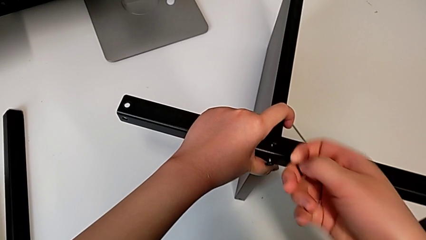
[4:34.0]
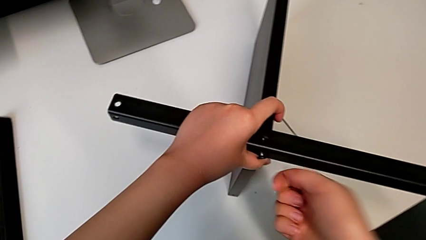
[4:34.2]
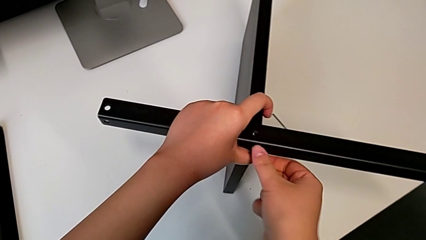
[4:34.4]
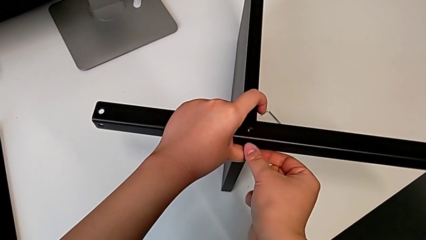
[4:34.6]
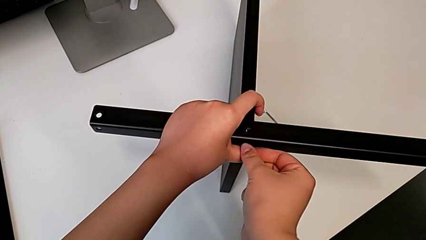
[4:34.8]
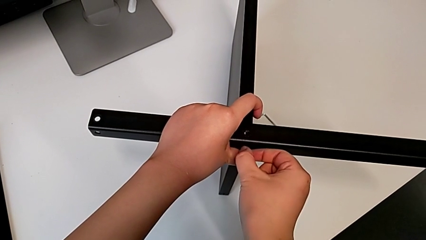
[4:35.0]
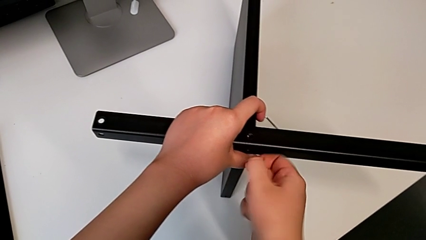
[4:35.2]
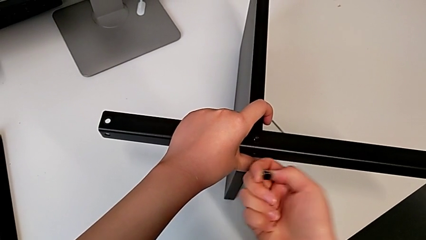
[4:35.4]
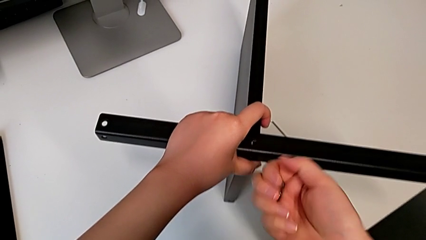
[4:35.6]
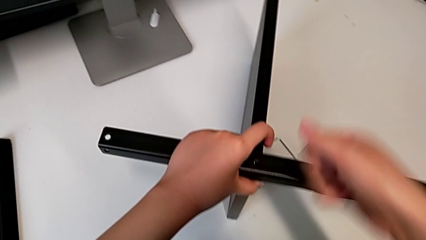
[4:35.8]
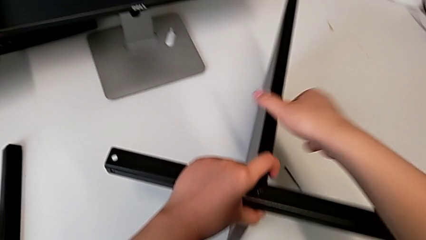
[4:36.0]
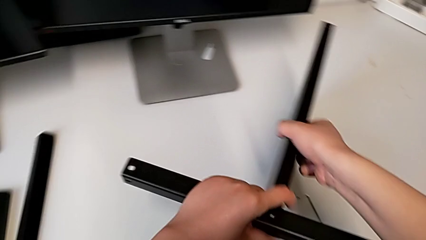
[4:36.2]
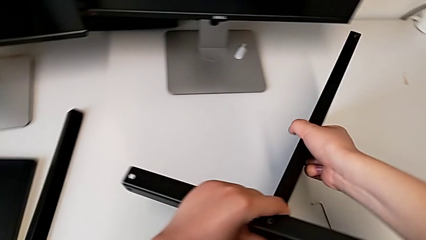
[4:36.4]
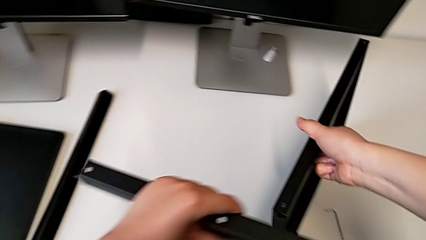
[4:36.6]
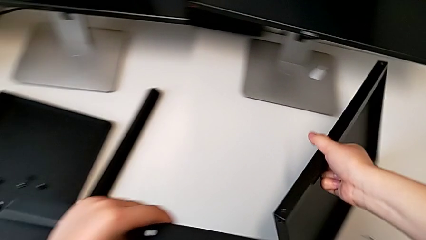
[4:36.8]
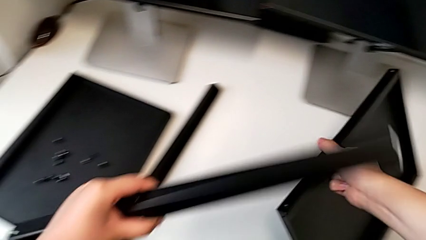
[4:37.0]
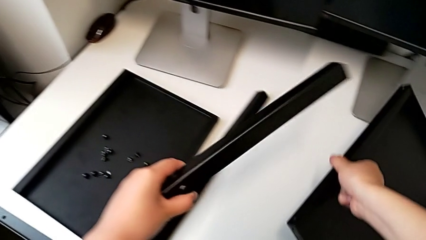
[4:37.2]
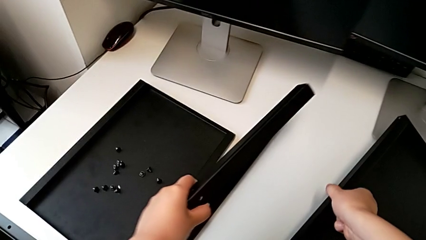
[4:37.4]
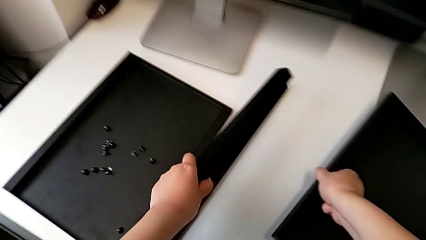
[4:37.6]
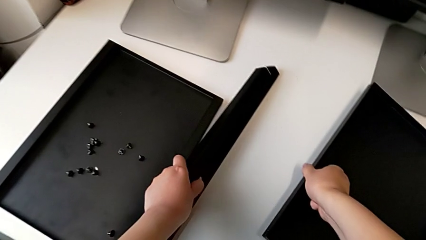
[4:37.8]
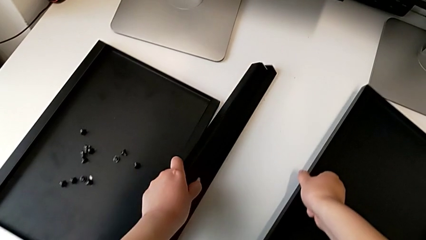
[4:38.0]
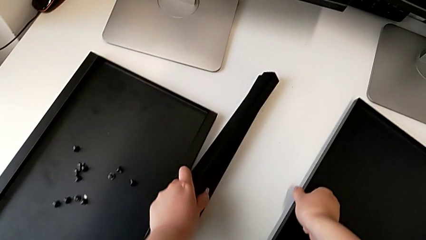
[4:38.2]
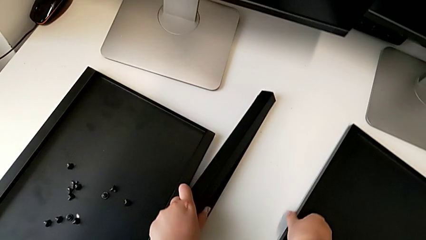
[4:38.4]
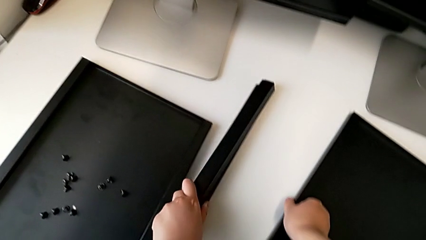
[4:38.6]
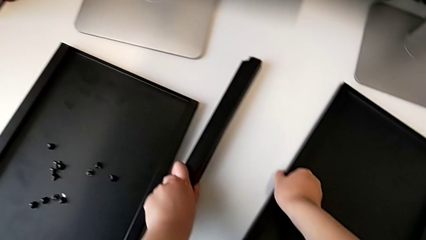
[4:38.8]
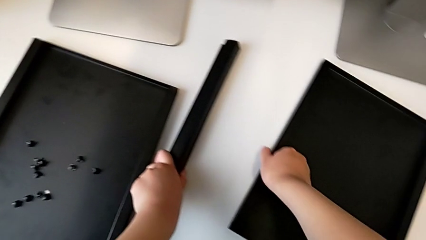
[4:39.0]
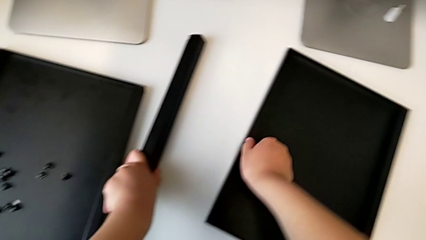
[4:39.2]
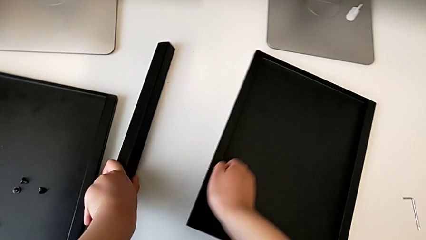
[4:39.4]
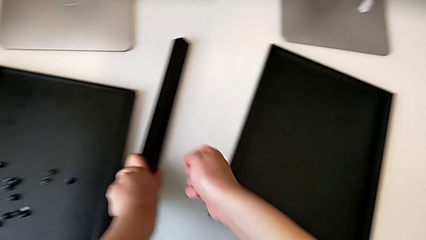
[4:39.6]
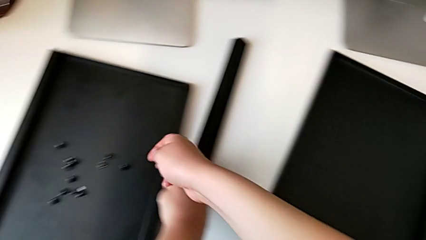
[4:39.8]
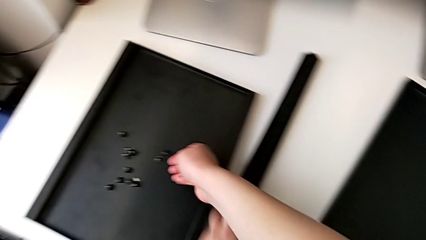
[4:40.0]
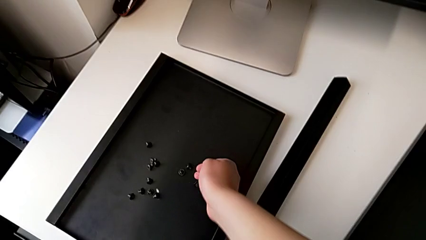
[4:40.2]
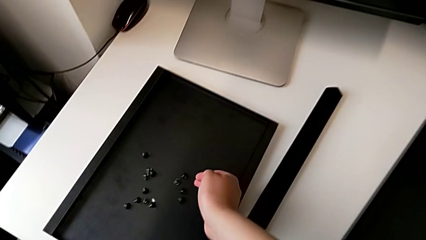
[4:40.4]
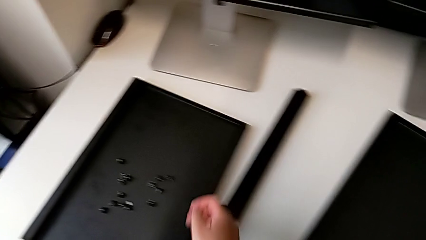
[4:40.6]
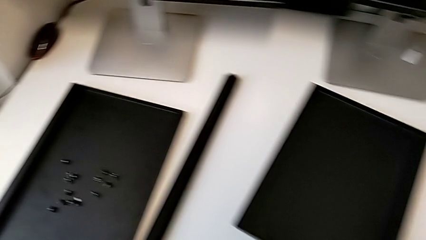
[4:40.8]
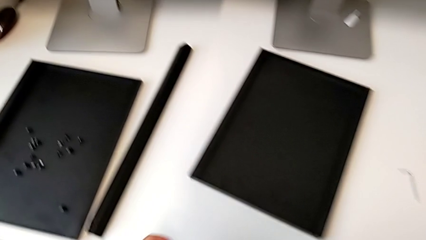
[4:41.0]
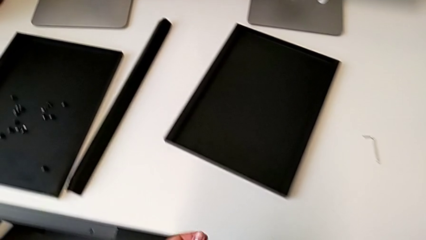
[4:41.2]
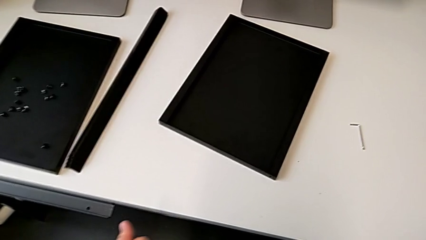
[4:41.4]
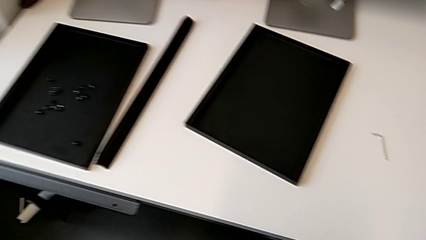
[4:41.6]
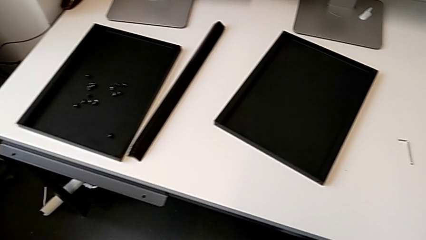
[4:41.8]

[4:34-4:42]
The camera wearer is disassembling the fourth leg of the furniture. They disassemble the hex socket head, disassemble the leg, place the tray, place the leg with the left hand and place the hex socket head.
